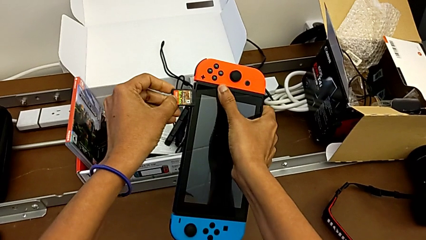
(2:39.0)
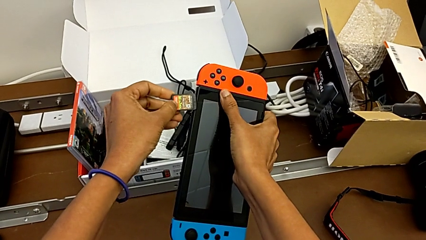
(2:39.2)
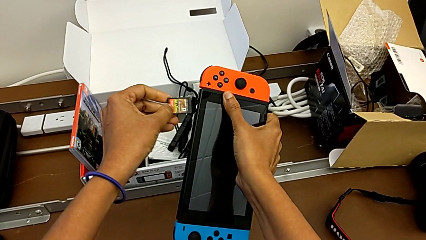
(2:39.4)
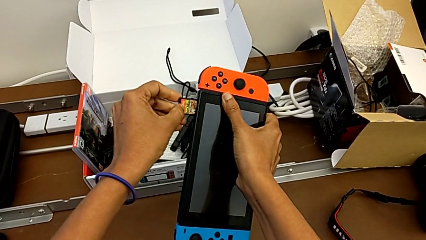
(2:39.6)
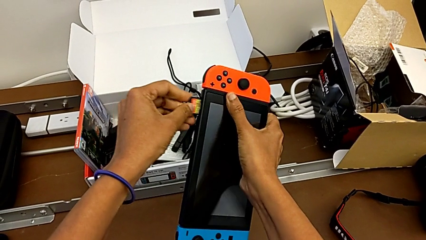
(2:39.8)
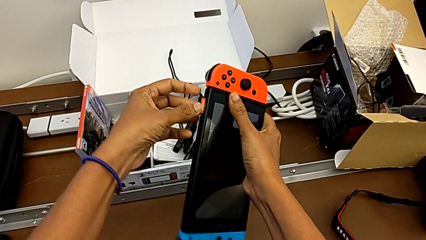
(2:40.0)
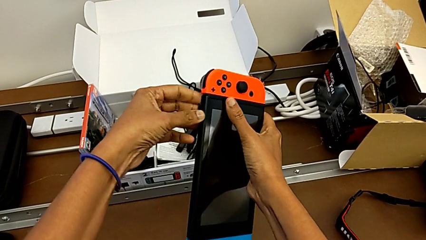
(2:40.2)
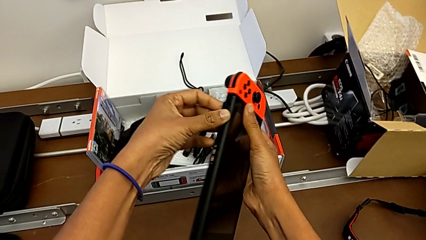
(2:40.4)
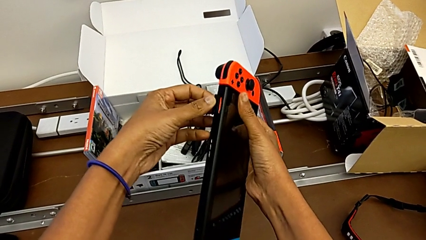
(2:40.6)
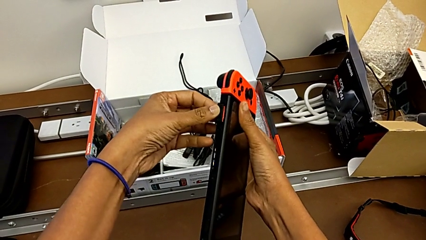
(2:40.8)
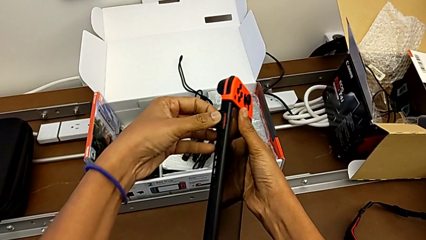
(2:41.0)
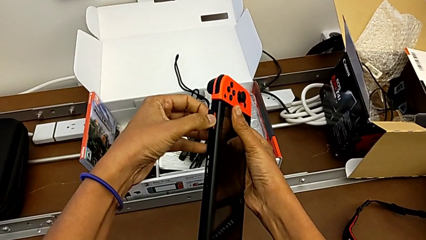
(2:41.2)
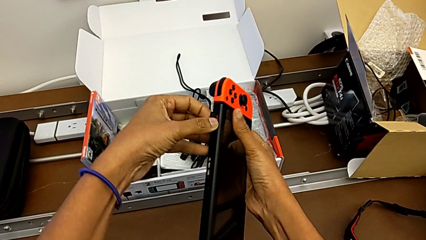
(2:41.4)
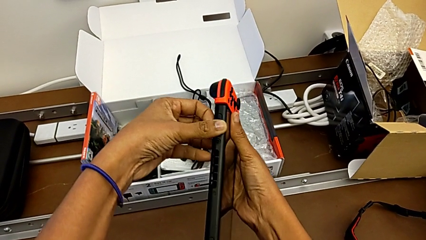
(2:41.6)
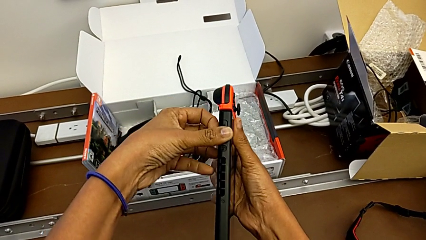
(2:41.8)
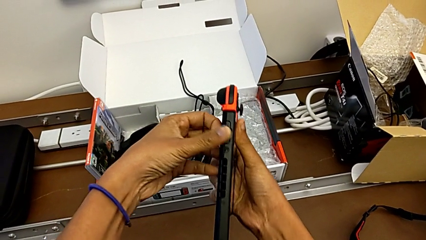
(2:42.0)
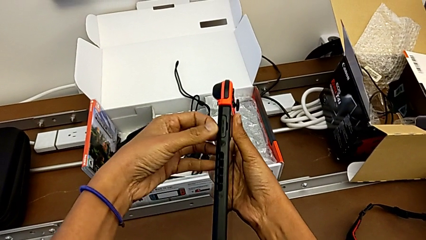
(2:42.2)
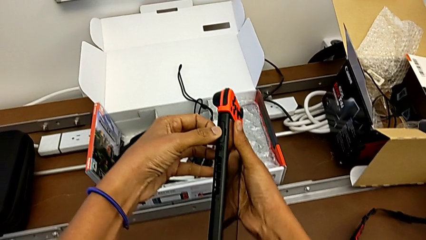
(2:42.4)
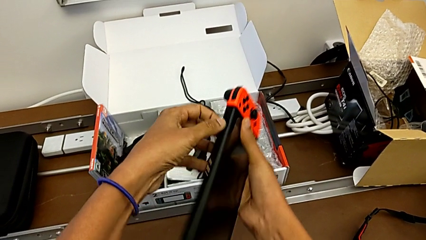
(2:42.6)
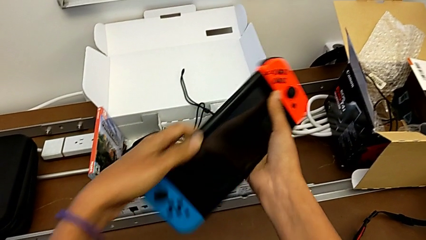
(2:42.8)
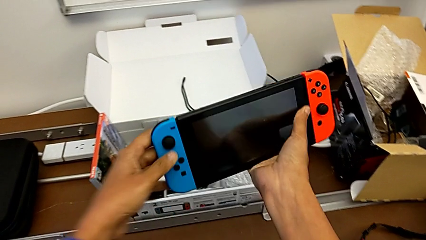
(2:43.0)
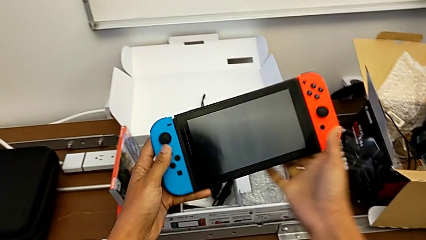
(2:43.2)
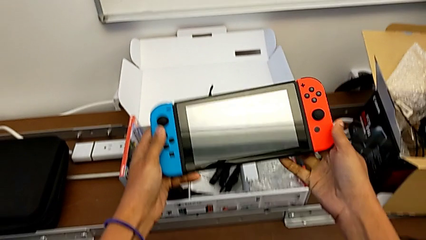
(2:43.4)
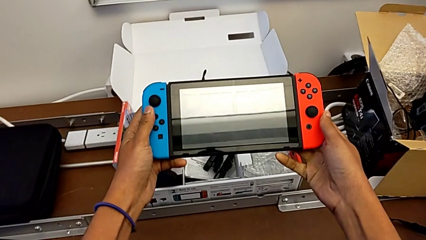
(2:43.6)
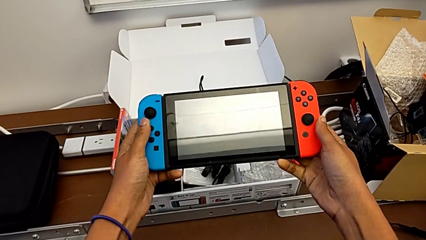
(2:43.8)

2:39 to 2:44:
The camera wearer is exchanging a game card. They keep inserting the game card.

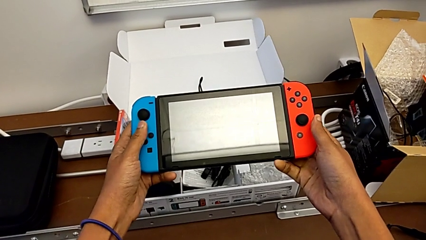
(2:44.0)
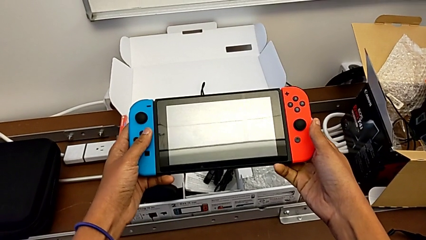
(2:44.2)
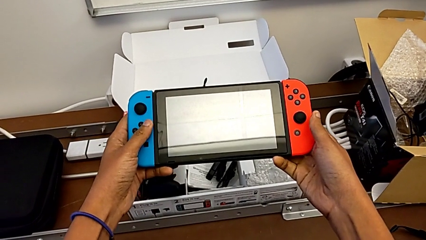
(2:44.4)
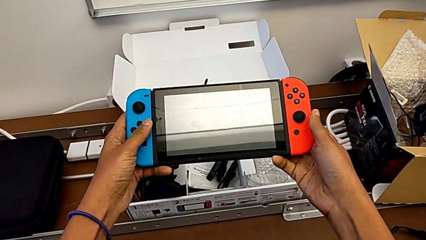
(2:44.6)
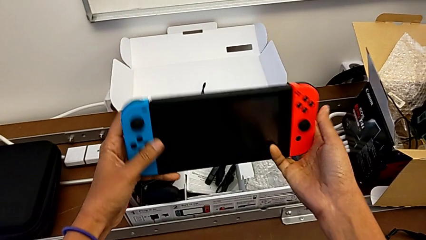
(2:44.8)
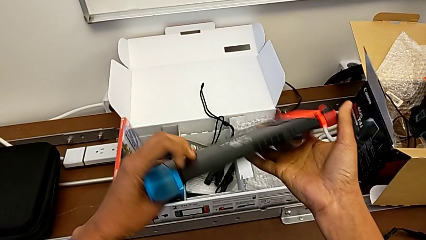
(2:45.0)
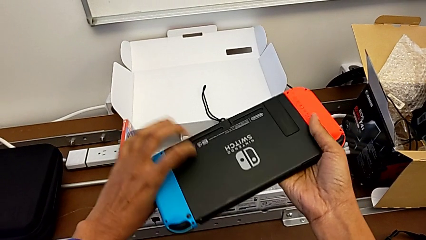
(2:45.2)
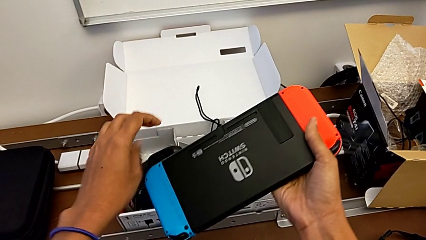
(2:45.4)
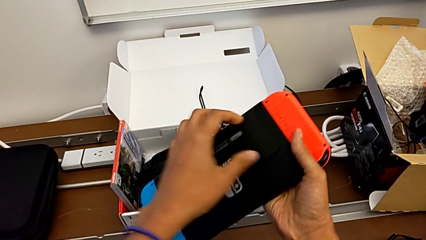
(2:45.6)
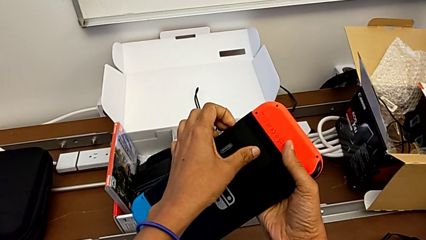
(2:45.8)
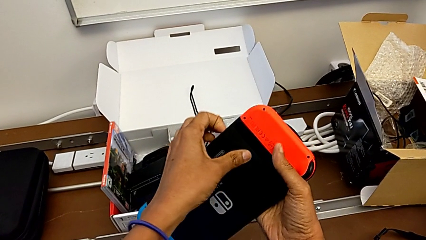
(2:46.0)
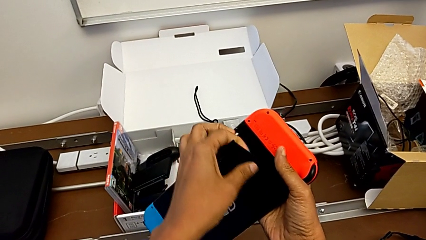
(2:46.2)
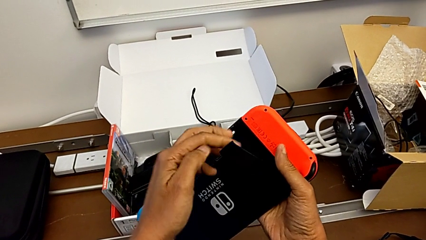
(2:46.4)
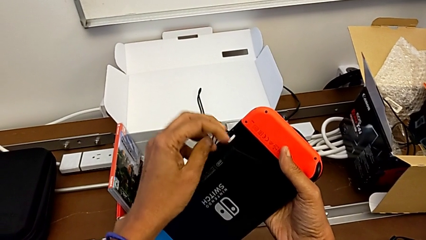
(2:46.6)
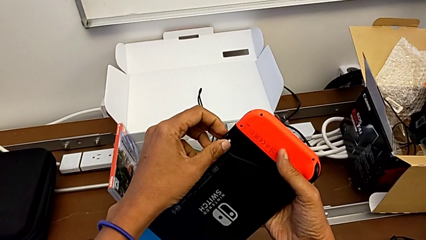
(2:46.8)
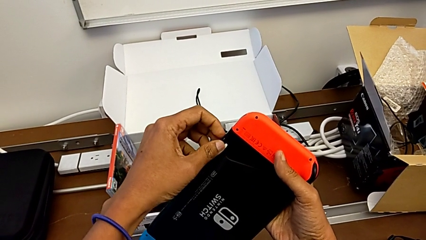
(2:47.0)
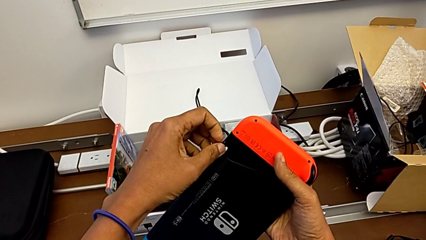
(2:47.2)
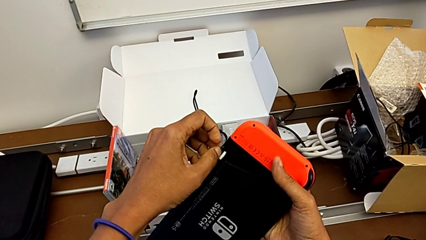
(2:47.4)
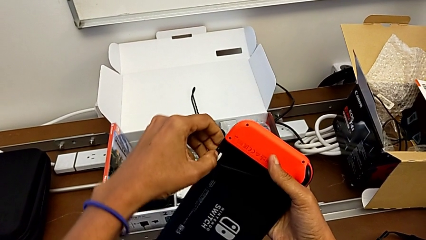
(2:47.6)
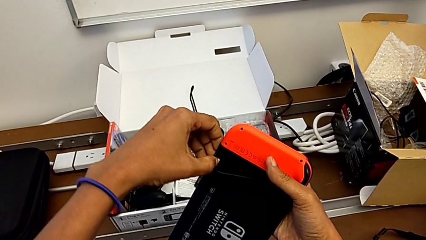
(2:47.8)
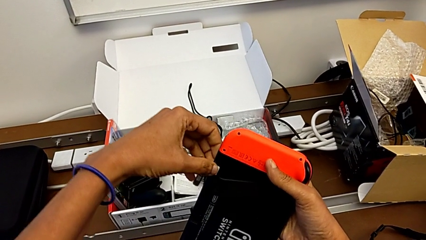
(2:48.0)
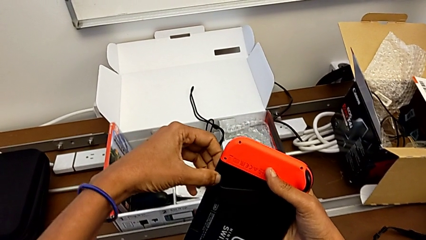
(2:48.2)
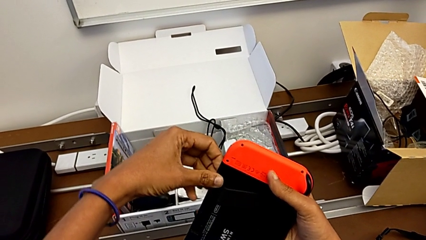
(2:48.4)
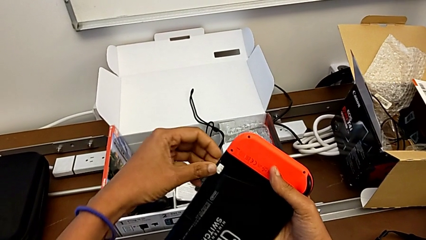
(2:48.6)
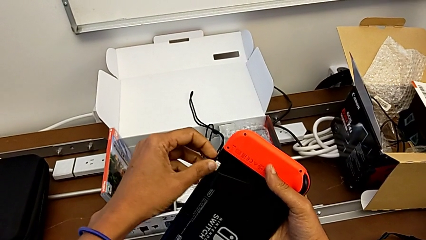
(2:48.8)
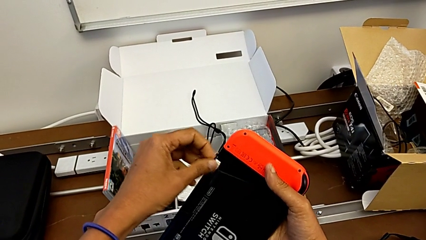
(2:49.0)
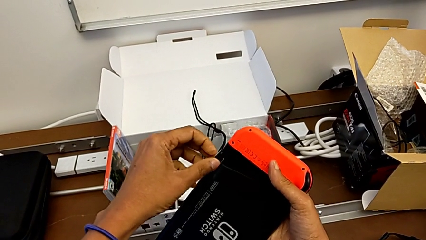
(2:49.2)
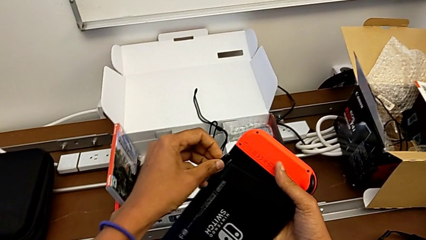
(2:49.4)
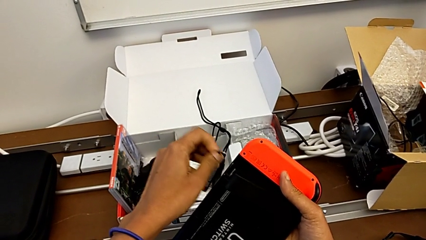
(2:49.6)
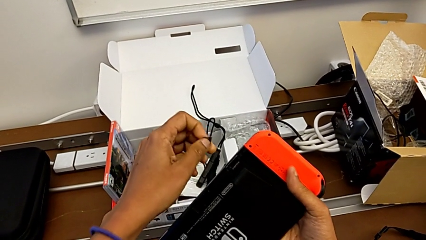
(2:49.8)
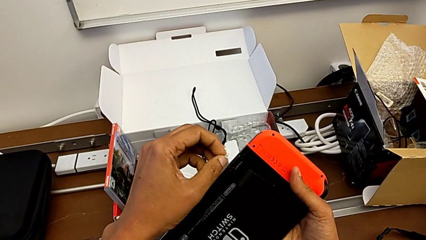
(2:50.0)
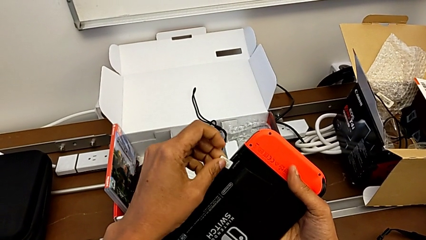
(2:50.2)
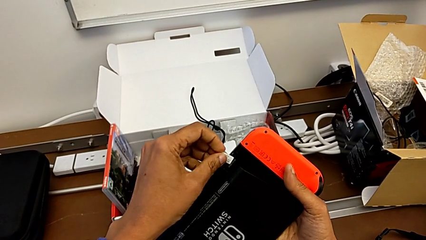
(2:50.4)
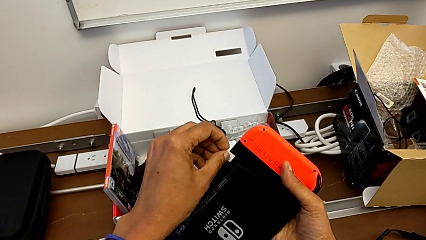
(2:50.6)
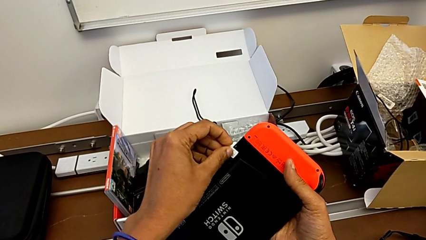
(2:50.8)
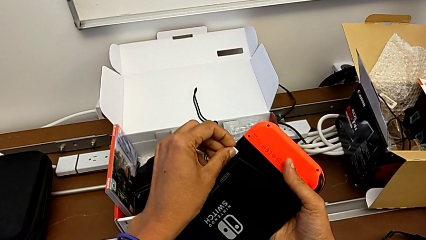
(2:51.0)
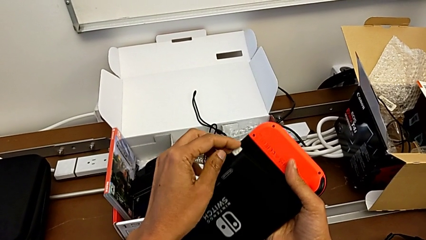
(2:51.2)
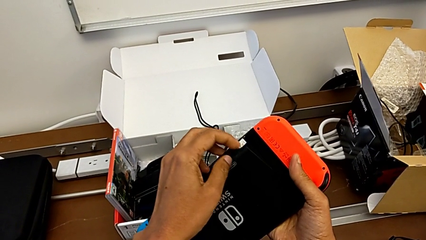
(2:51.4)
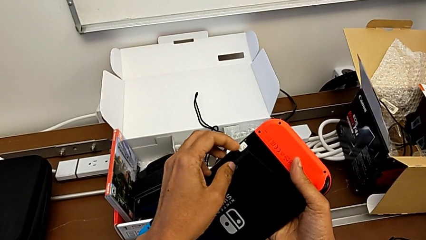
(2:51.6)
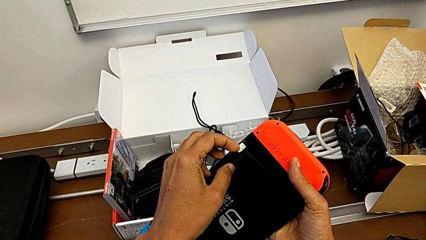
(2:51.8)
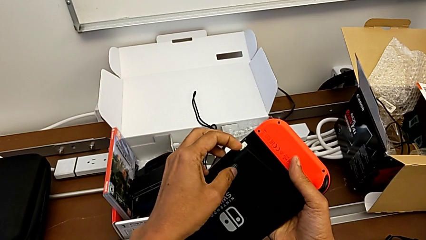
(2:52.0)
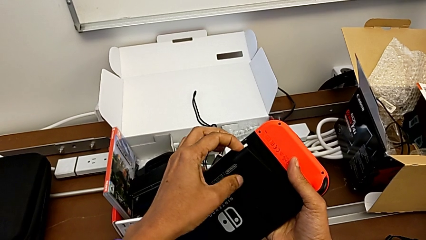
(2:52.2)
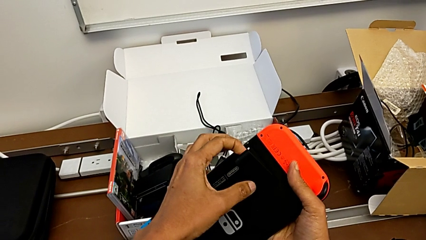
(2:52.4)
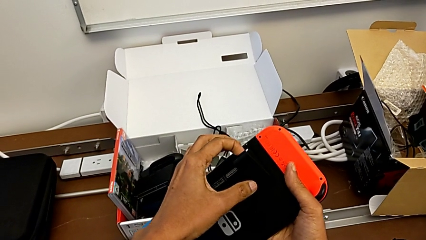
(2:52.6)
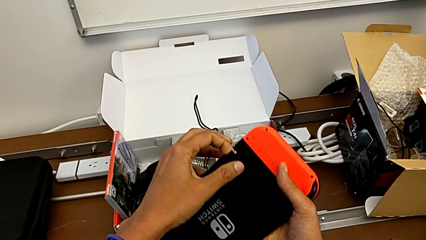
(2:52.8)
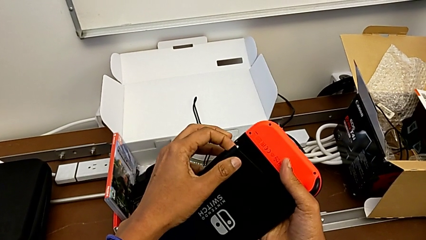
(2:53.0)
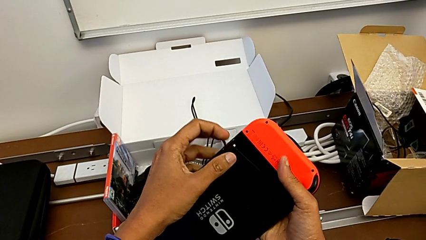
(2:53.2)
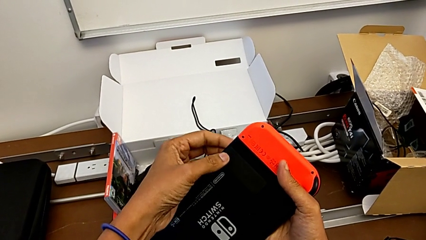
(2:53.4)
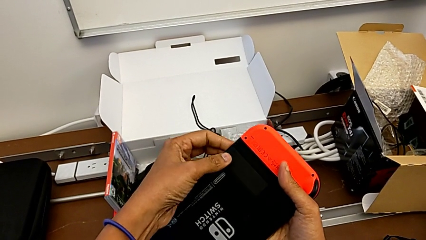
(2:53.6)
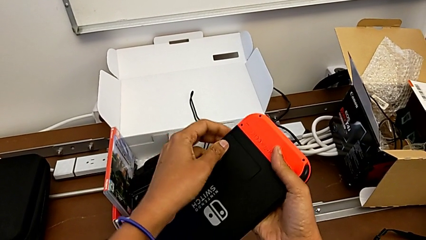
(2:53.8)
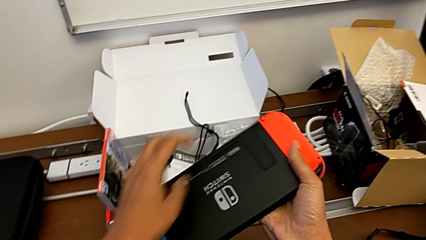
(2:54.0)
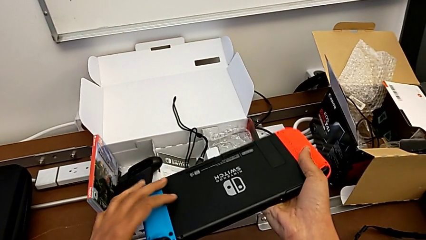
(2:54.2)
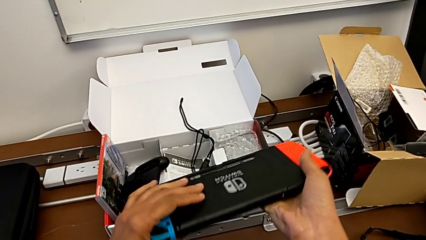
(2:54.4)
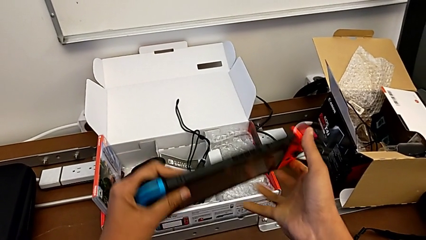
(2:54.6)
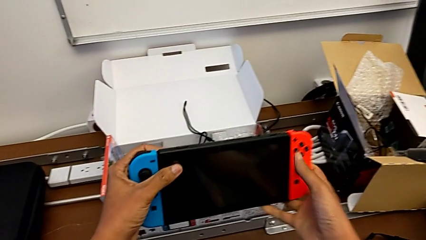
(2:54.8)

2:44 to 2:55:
The camera wearer exchanges a micro SD card. They inspect the kickstand.
